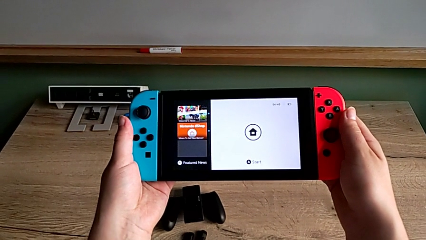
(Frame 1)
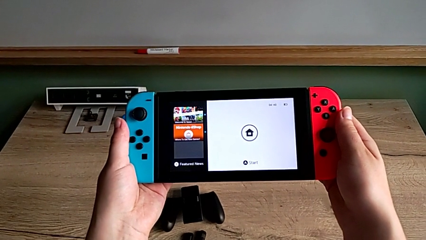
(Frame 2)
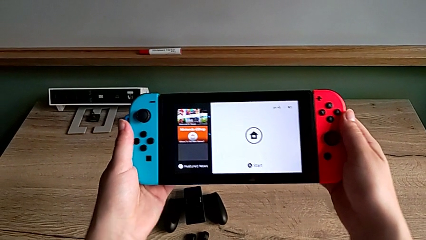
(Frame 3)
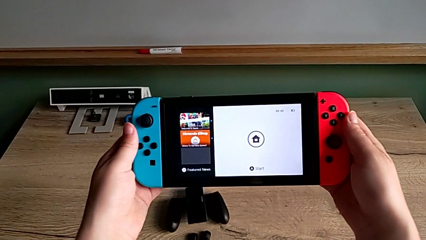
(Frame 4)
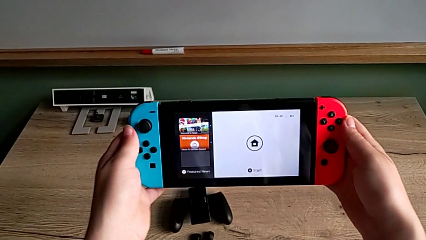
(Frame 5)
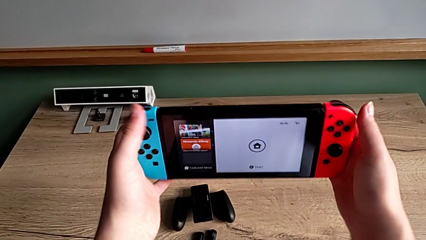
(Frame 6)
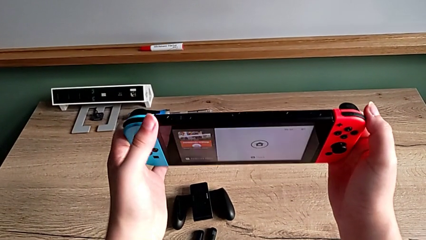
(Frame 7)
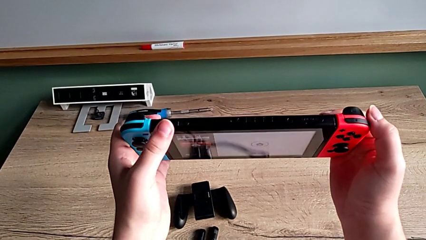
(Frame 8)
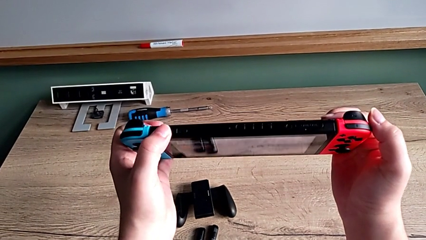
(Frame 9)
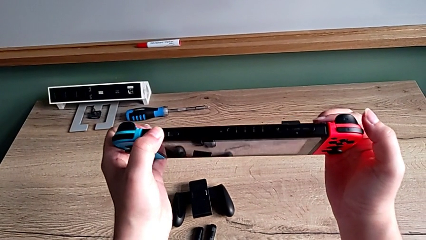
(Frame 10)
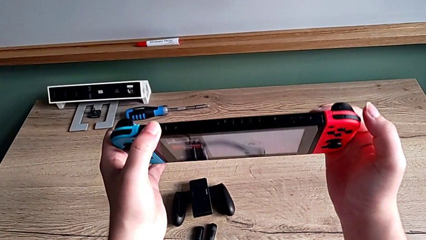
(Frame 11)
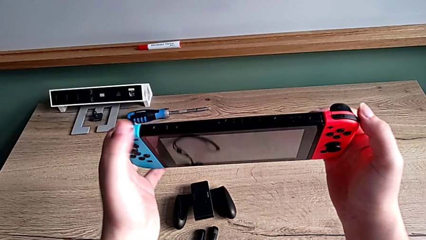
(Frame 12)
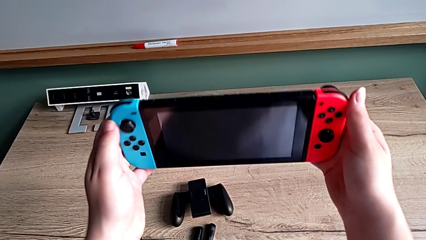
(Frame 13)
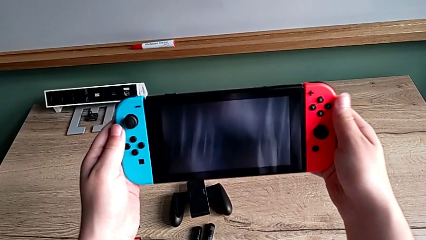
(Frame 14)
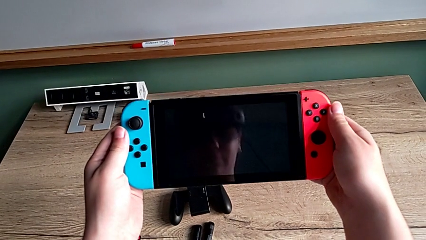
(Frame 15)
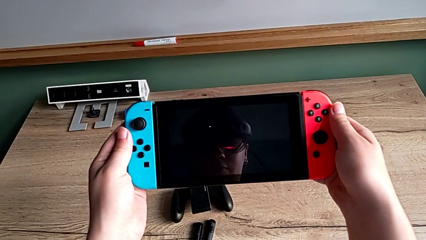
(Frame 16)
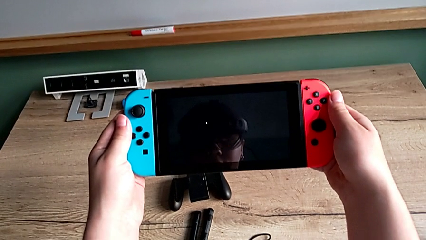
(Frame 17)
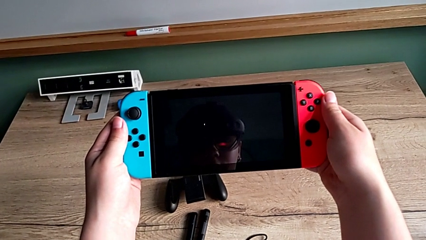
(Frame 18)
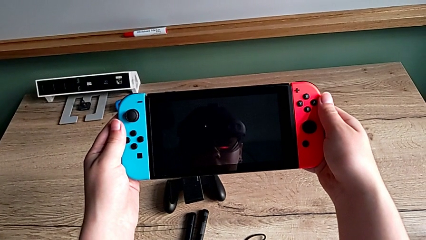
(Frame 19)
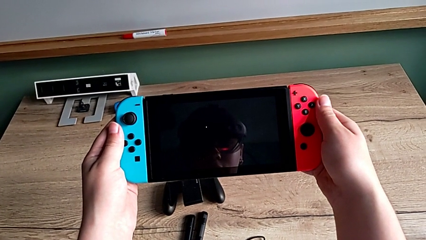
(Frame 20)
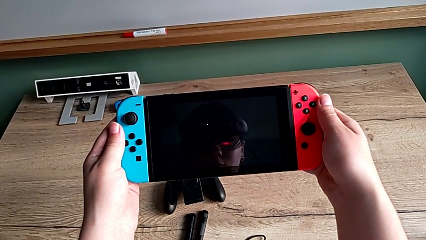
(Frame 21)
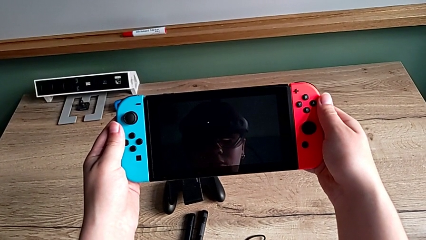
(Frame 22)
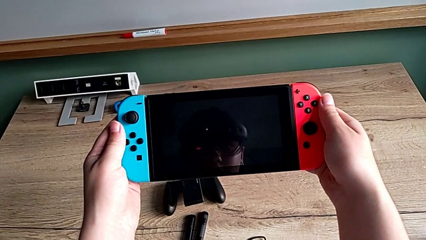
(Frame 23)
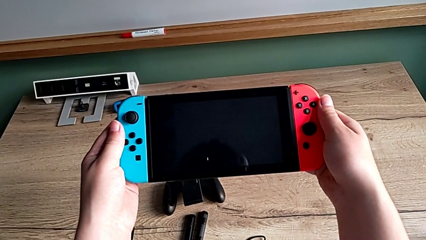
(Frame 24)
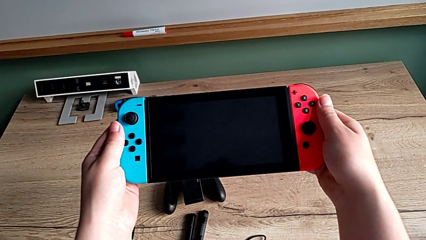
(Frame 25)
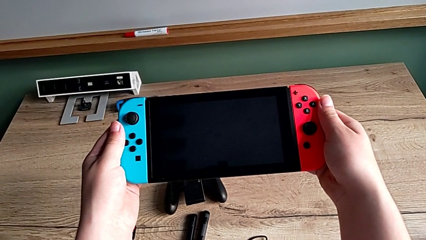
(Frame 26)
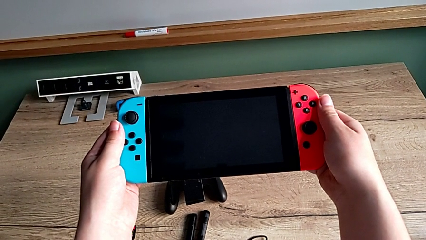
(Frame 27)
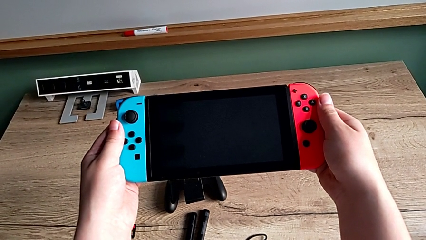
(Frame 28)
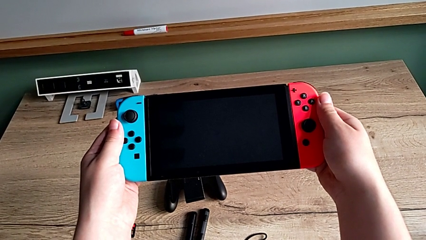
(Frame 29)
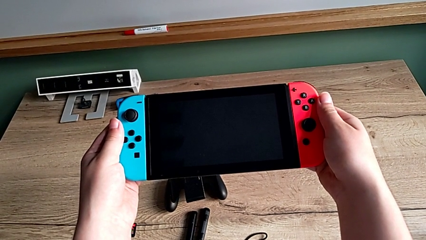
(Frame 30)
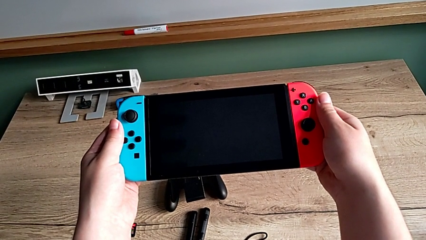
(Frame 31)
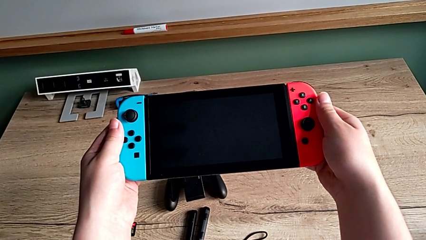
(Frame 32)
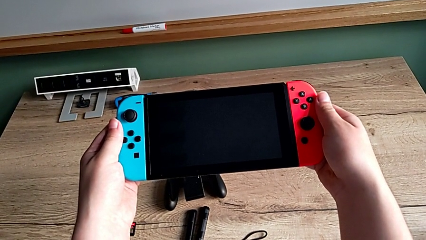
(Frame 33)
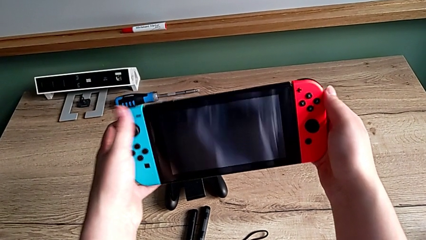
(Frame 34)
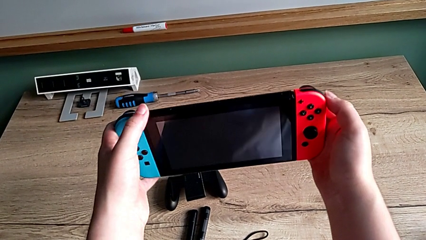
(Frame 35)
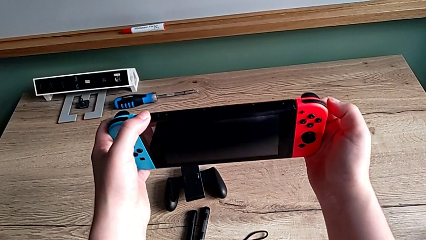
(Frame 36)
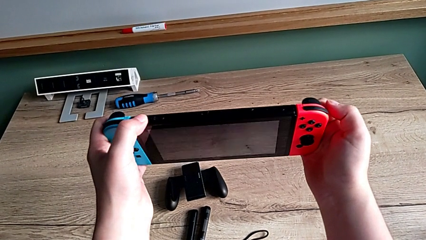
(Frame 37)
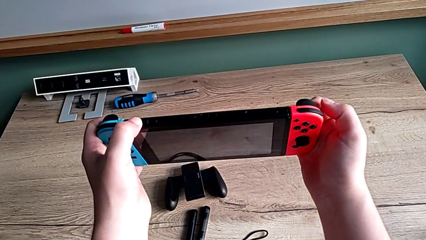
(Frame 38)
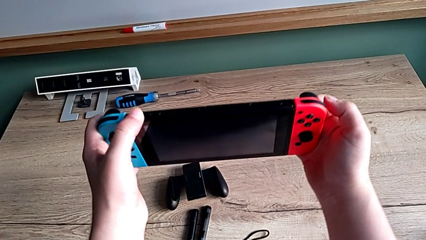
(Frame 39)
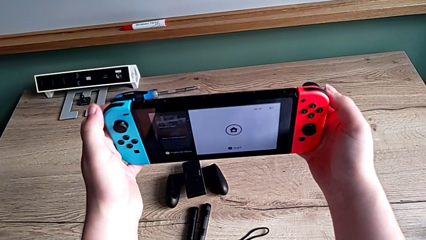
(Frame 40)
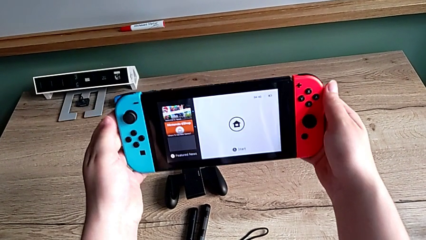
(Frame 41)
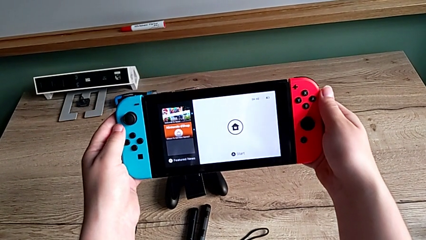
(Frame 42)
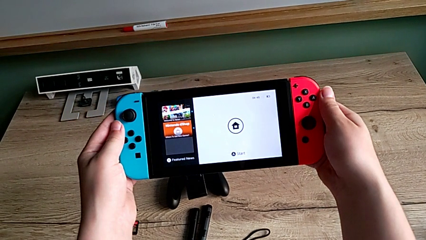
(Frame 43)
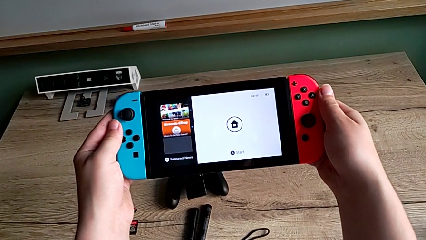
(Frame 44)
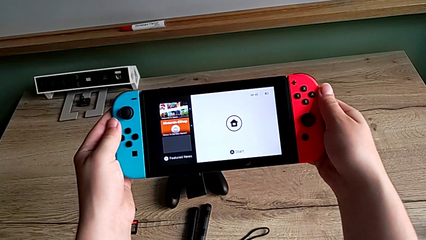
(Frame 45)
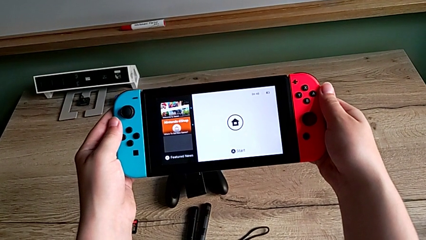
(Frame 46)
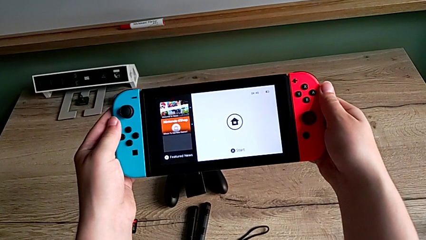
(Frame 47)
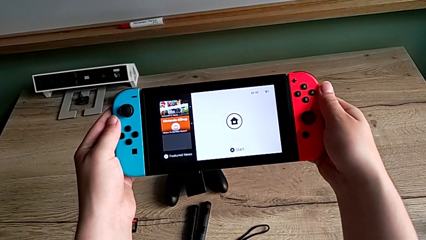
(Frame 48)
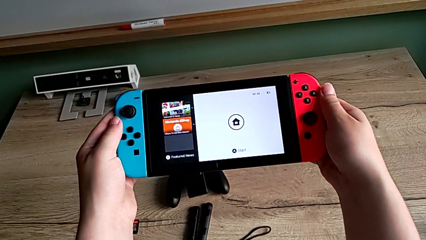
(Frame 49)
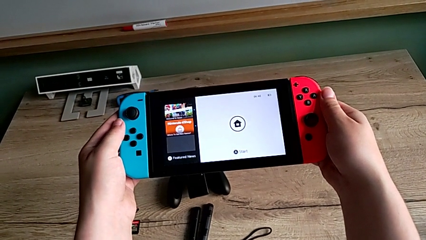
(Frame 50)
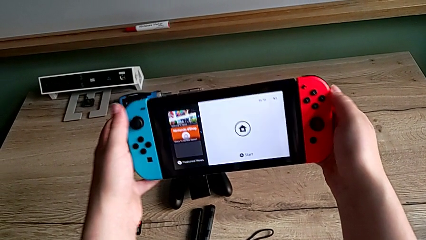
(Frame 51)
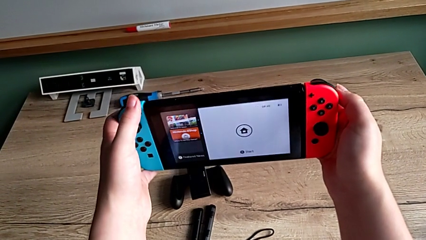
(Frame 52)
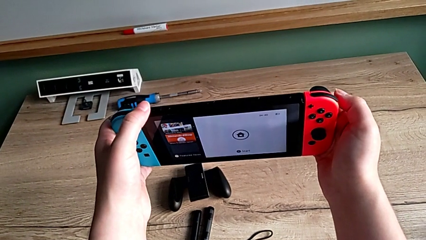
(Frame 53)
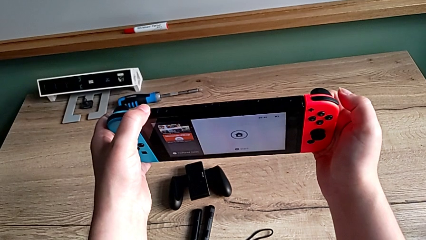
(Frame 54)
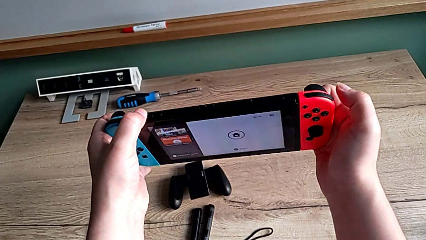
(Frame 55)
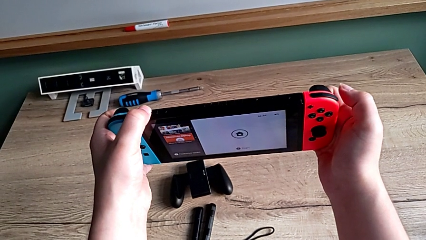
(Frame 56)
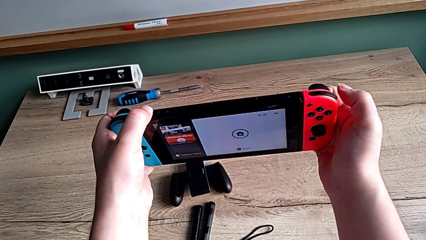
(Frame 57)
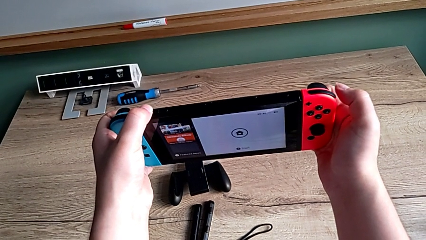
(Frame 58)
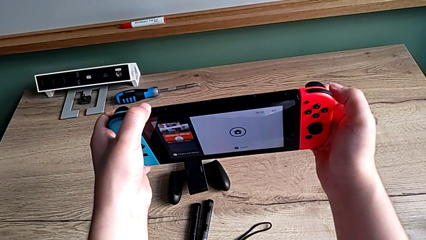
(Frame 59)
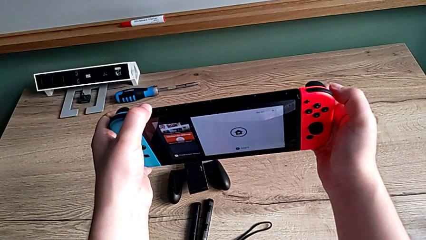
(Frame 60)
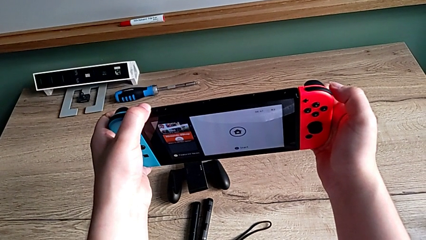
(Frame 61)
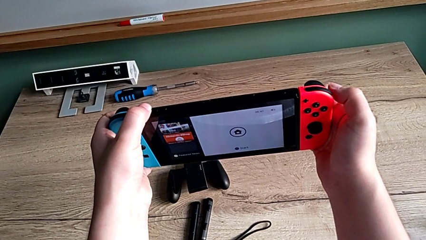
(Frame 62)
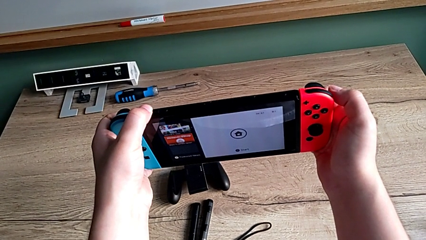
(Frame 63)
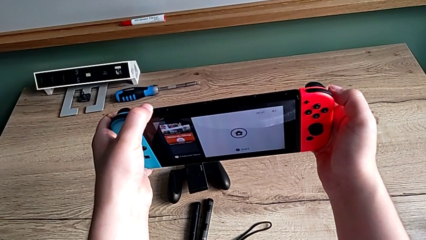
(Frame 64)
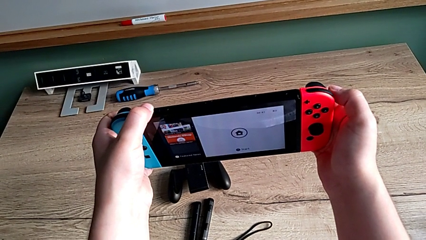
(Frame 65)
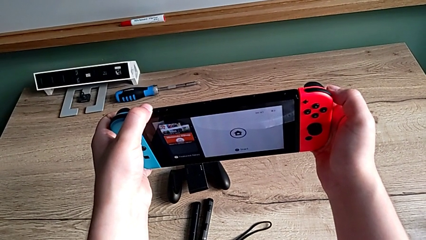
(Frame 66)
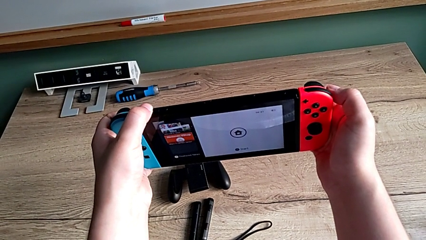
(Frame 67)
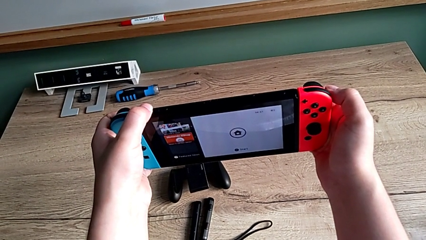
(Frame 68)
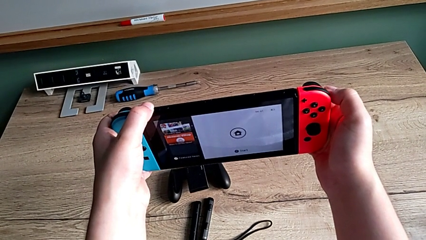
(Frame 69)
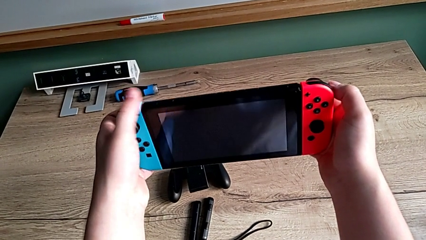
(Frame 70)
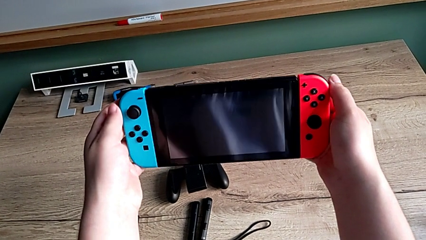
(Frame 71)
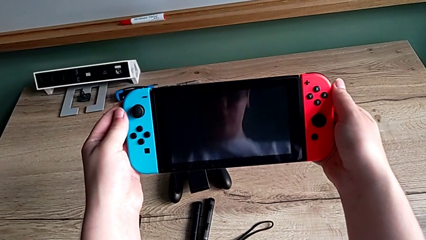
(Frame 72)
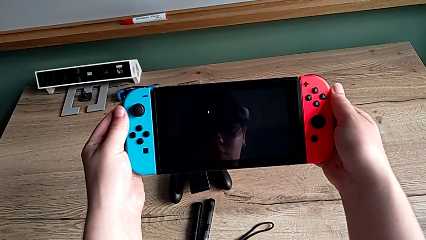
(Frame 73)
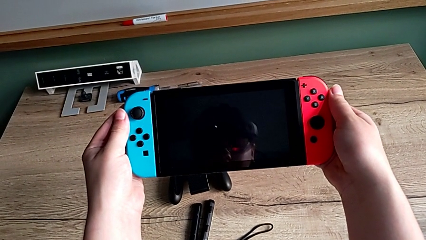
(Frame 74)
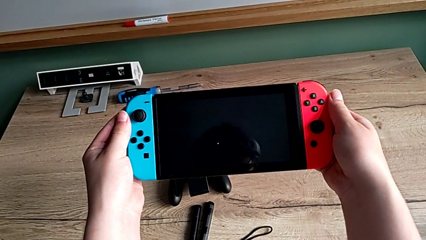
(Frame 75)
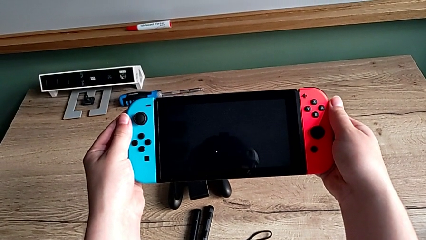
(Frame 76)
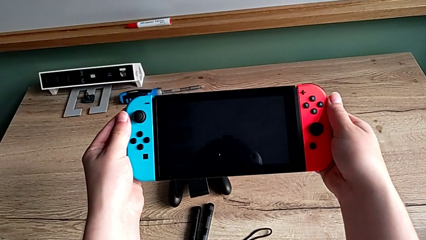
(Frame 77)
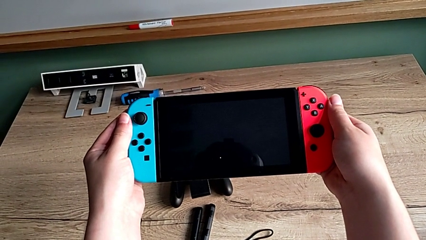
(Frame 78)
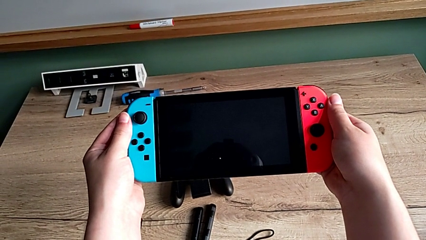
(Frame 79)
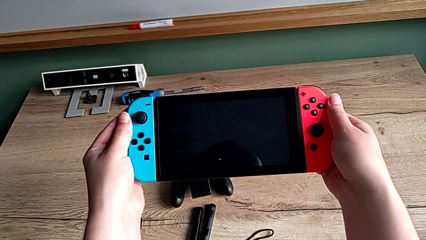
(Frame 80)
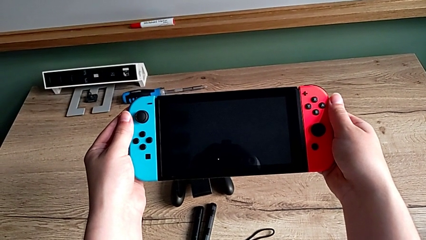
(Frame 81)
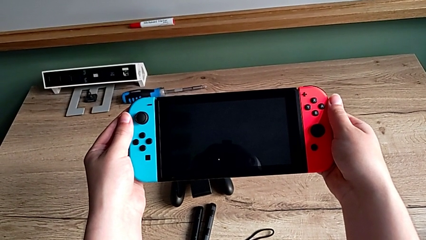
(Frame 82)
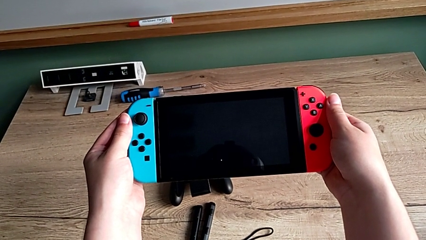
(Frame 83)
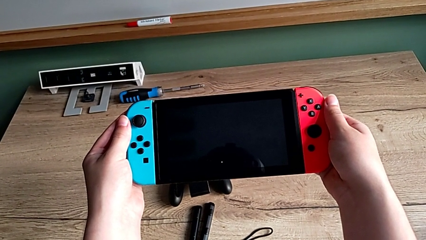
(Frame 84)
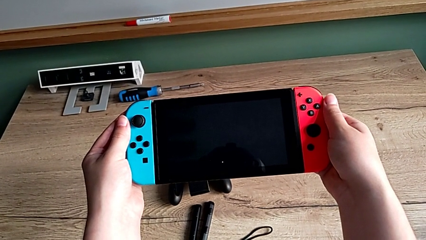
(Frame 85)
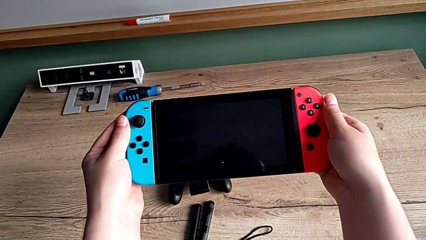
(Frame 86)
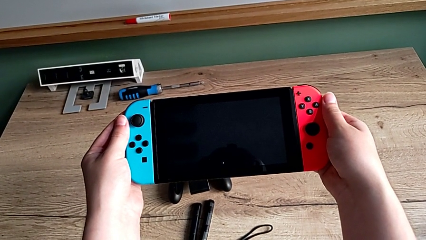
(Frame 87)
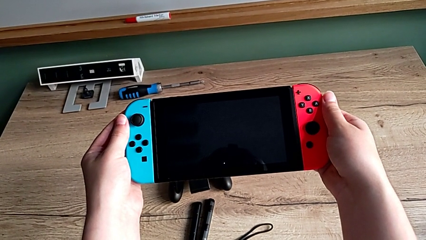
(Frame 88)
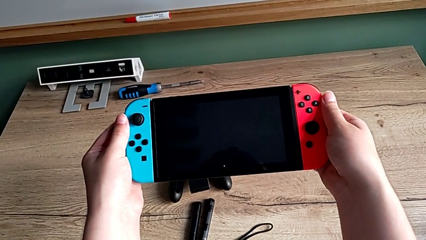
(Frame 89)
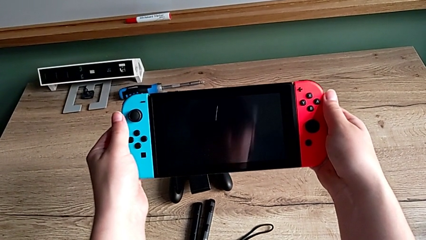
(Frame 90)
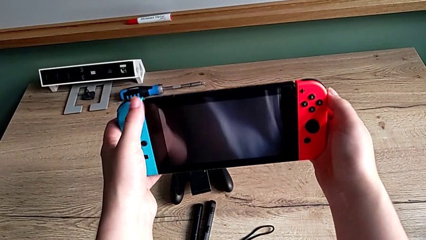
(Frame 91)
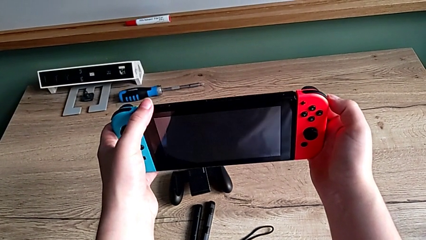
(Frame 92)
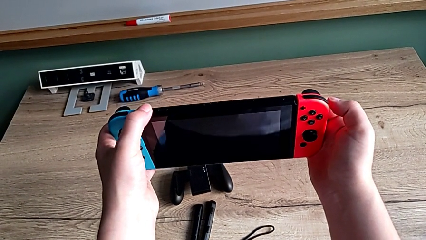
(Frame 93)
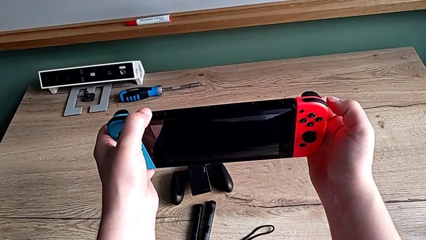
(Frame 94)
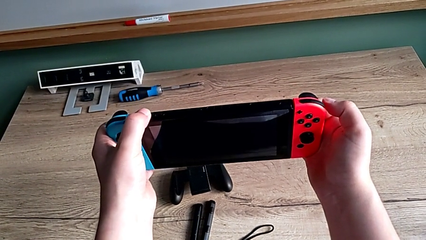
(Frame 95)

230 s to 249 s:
The camera wearer is turning off the Nintendo Switch. They wrongly turn off the button, not pressing the button long enough for it to turn off, turn on the Nintendo Switch and wrongly turn it off, once again failing to turn off the Nintendo Switch.
